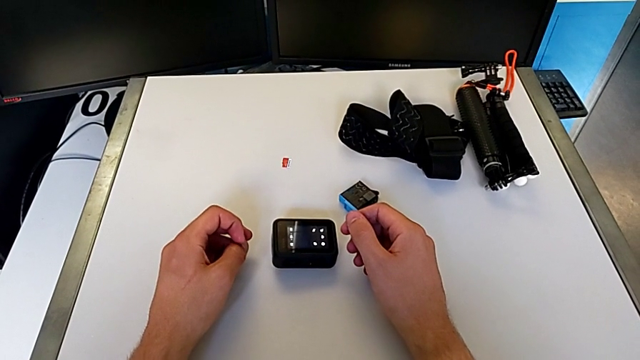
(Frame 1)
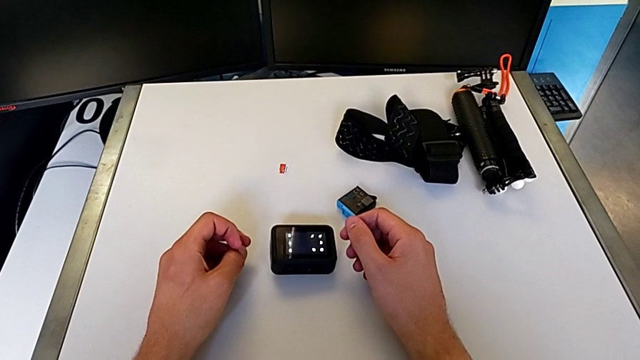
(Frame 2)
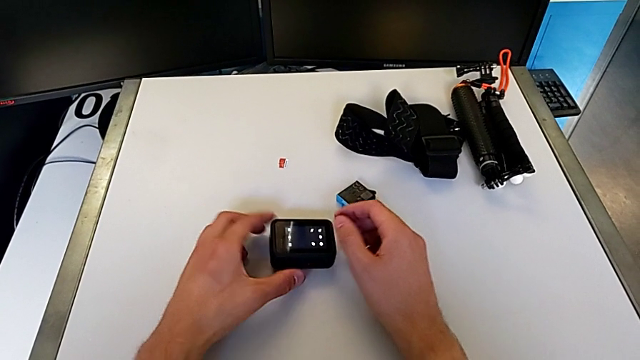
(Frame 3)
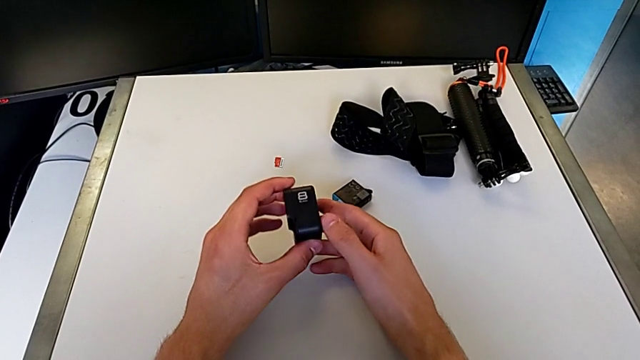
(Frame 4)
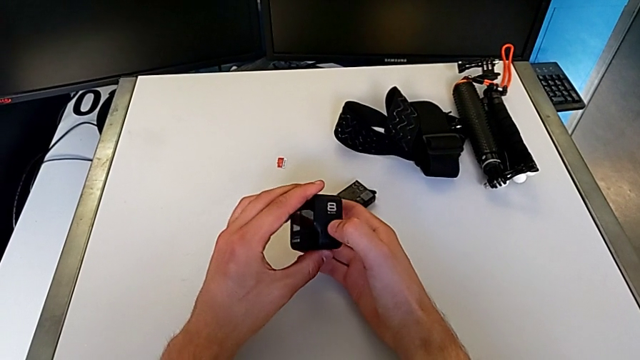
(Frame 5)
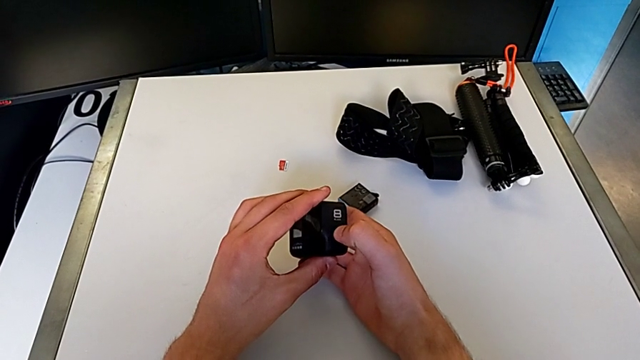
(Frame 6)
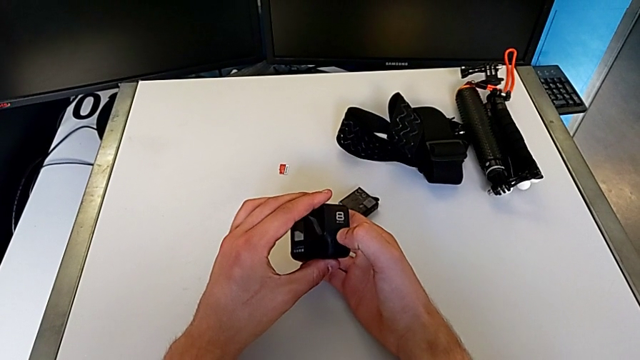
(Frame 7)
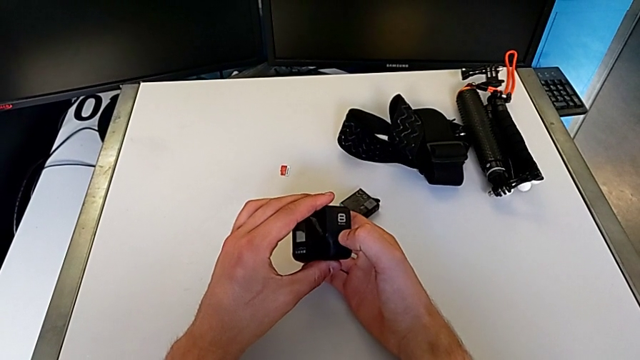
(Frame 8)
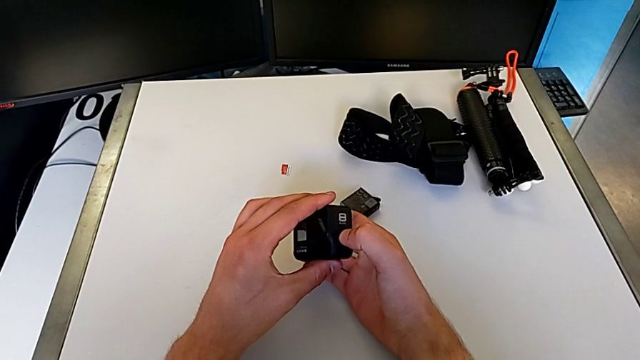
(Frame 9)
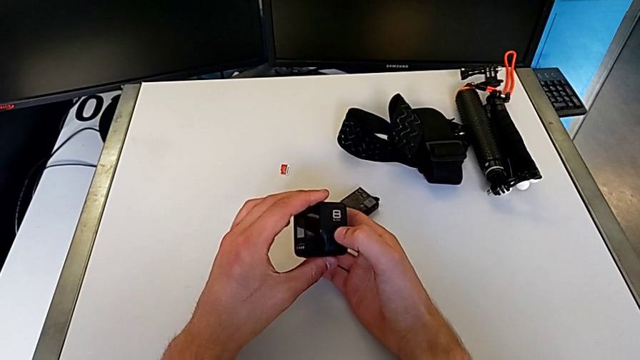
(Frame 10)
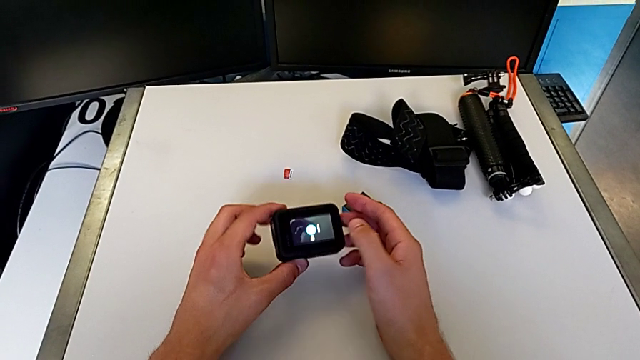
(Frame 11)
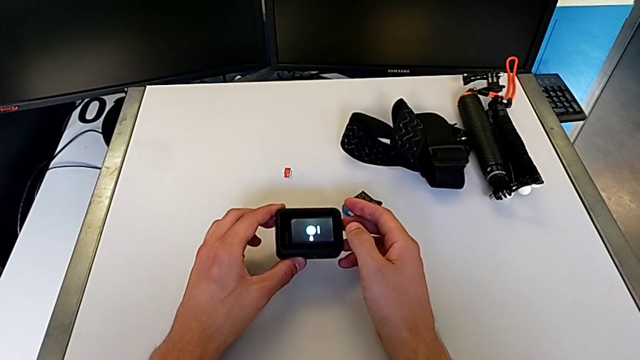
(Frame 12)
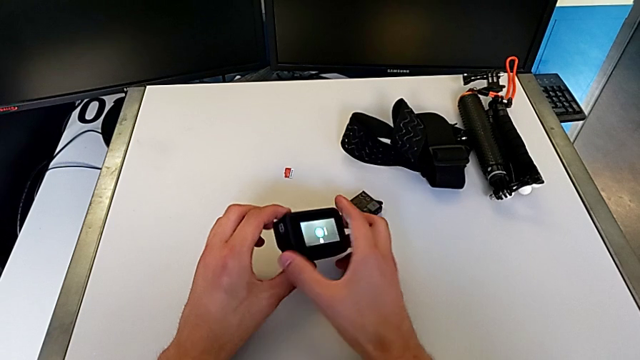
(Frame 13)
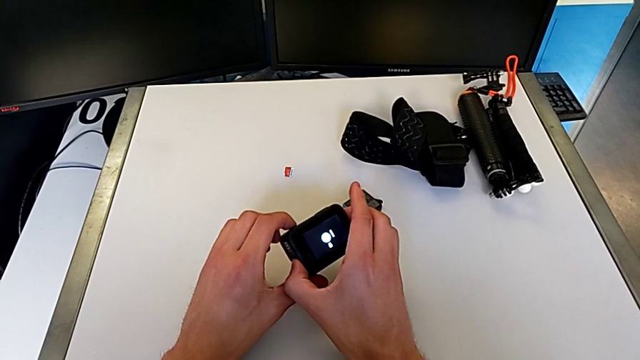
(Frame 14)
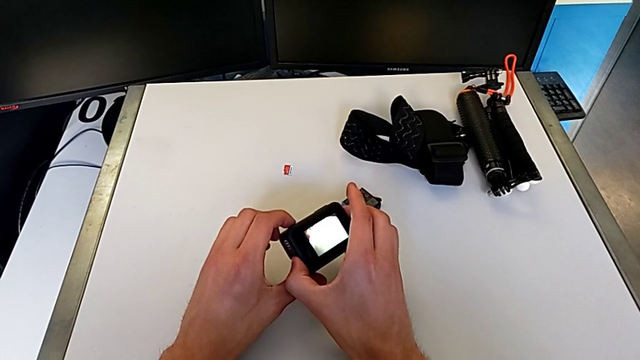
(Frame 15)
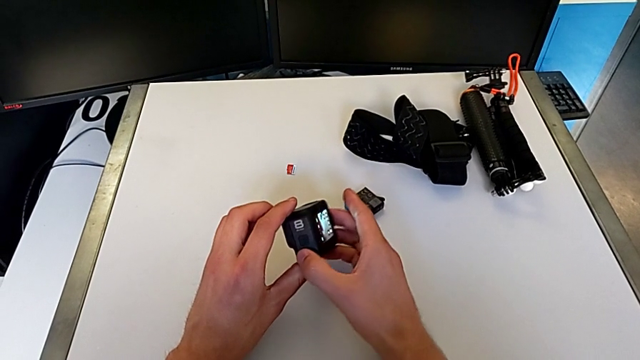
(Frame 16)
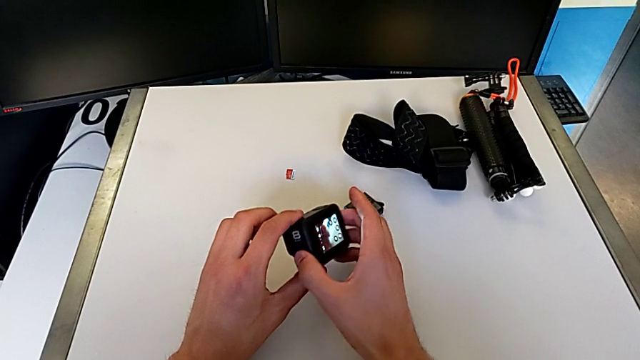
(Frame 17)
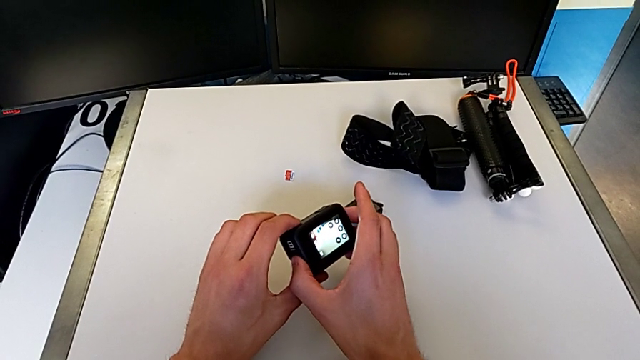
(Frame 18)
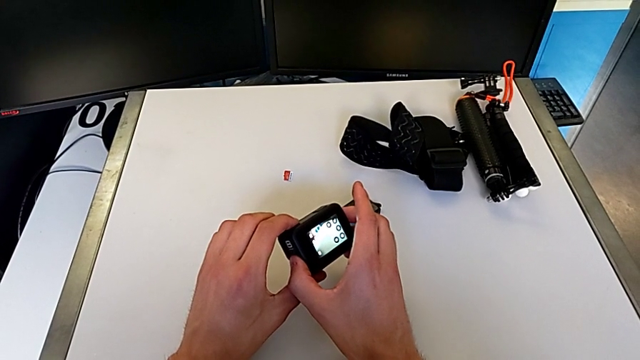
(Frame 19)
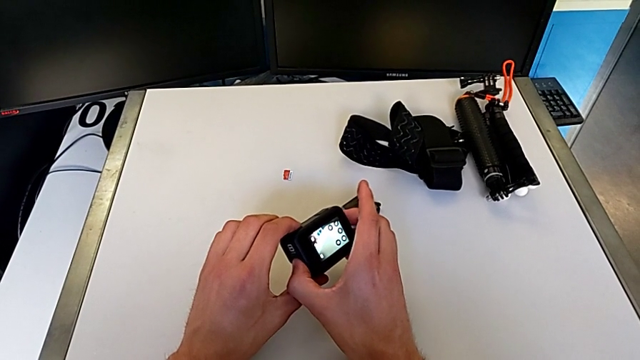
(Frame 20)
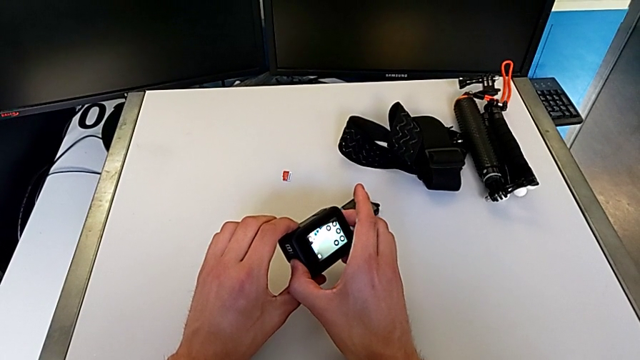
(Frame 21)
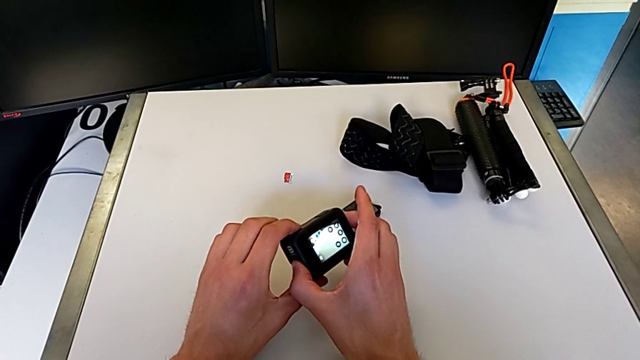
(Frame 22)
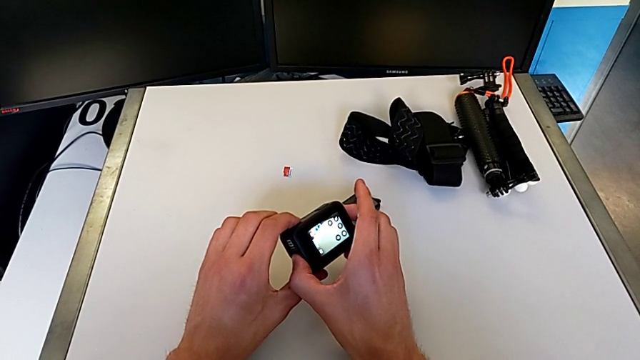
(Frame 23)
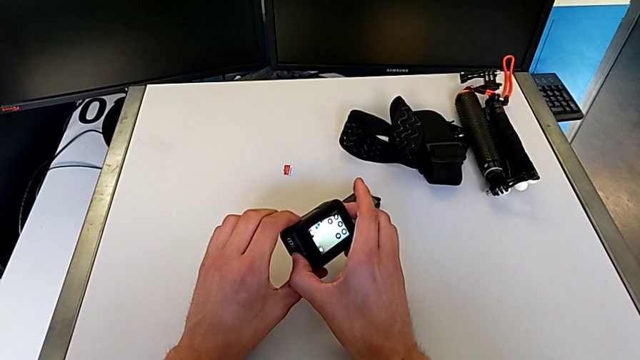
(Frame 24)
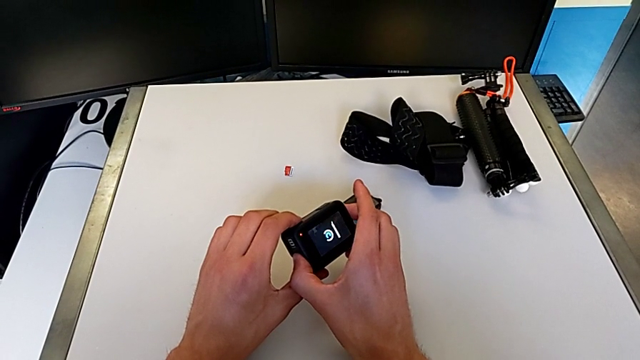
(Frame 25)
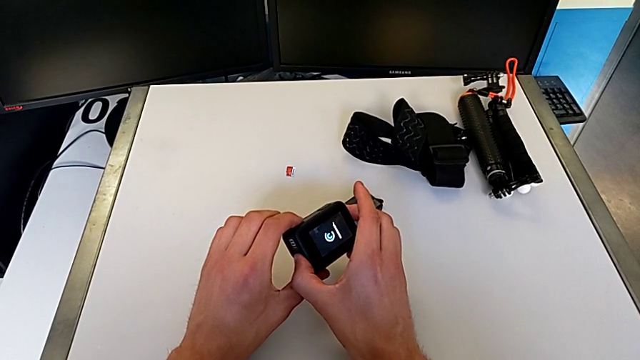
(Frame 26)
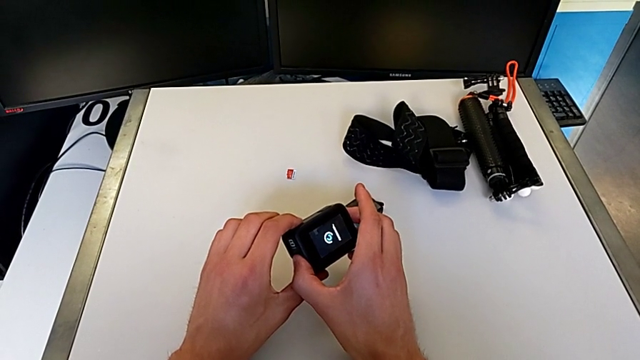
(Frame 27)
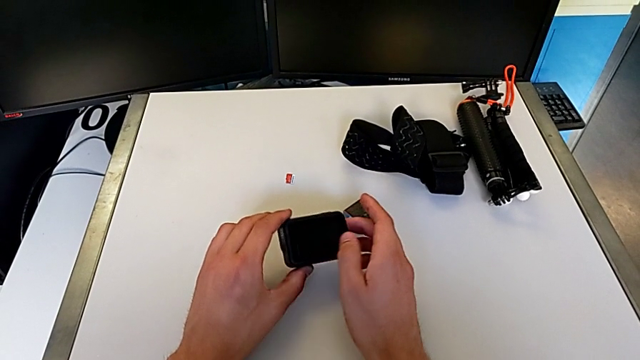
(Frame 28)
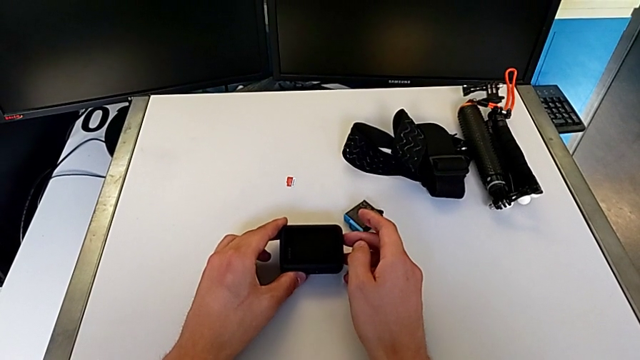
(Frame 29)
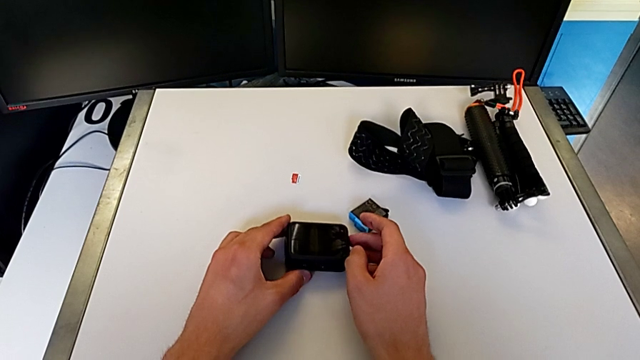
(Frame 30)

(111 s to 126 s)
The camera wearer turns off their GoPro. They turn off the GoPro.

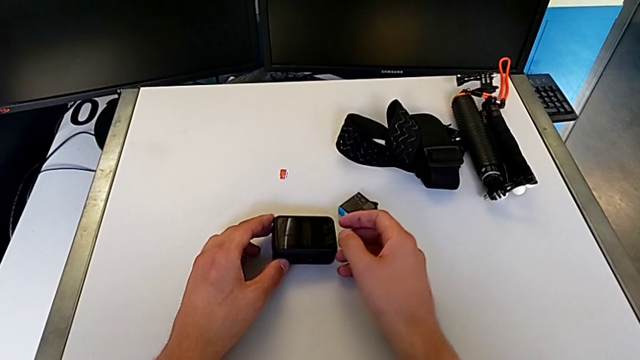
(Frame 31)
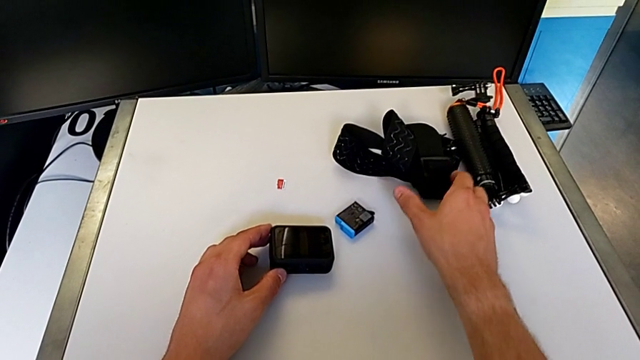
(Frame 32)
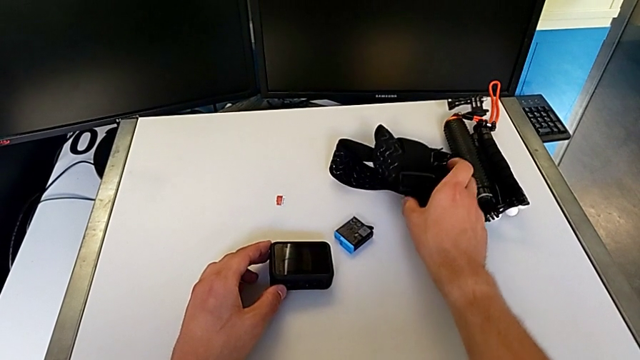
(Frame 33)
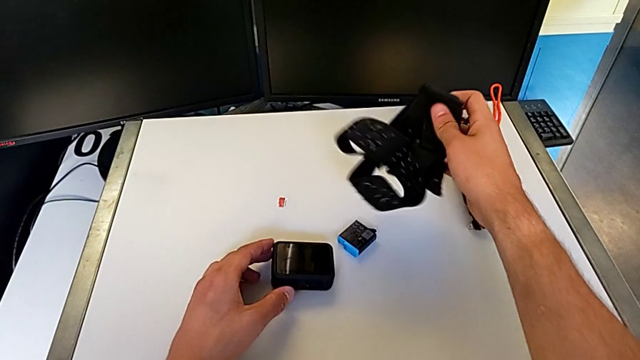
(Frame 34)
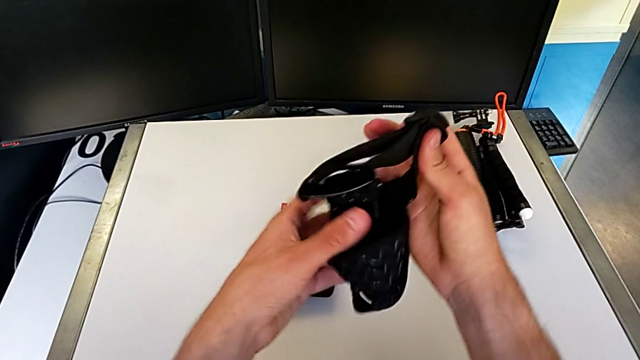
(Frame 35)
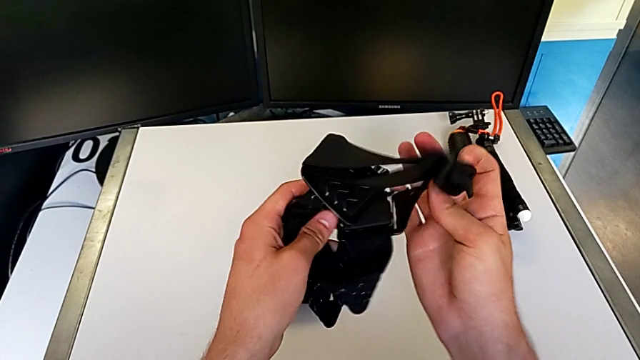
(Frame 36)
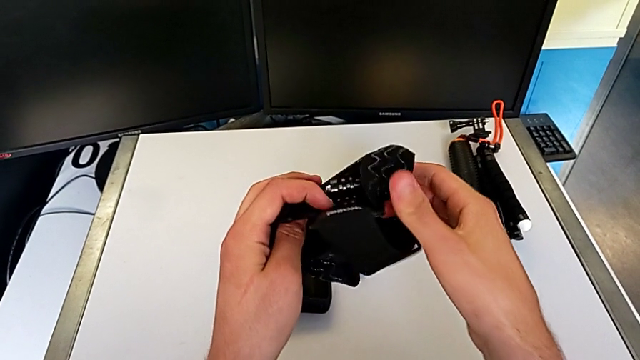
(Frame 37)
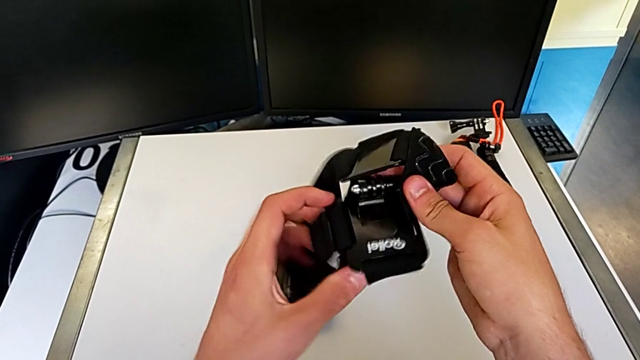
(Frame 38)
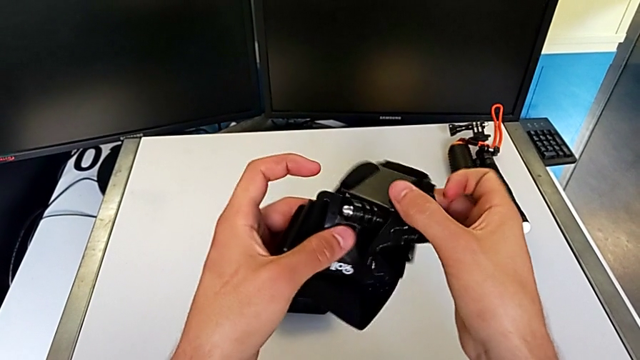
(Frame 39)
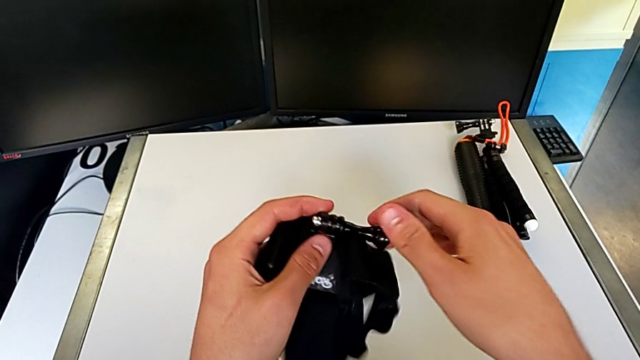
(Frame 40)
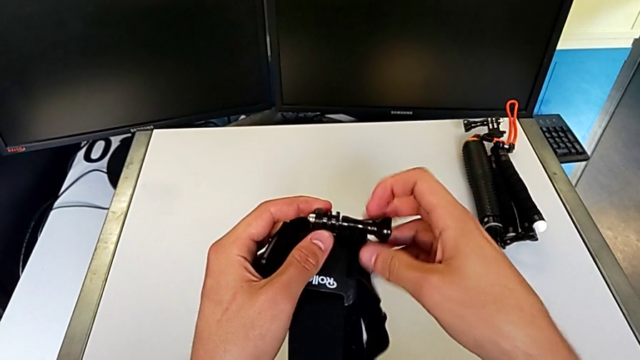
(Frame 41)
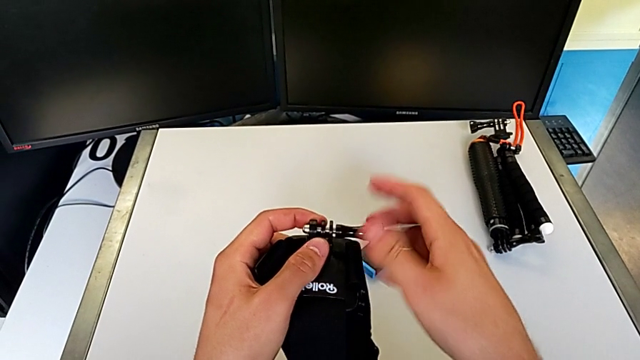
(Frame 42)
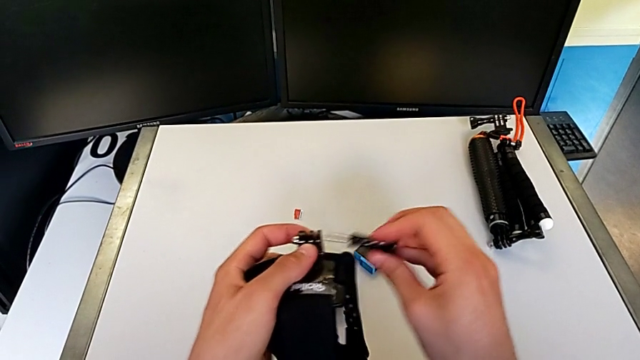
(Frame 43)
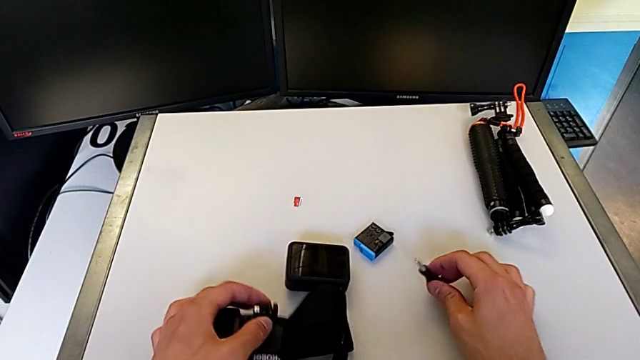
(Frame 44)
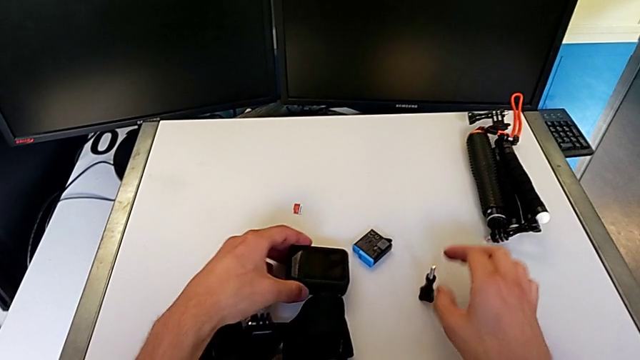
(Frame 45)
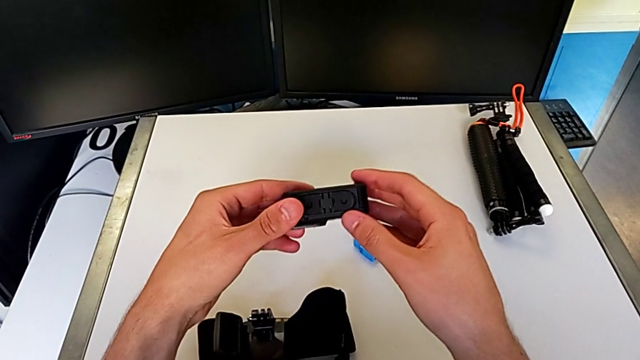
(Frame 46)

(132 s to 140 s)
The camera wearer is attaching the strap to the GoPro. They grab the mounting peg and disassemble it.
